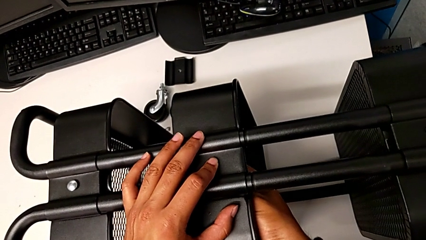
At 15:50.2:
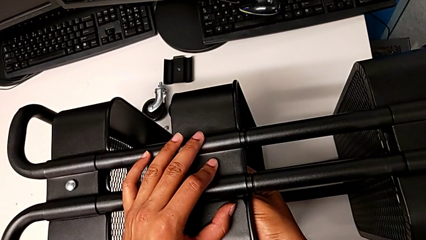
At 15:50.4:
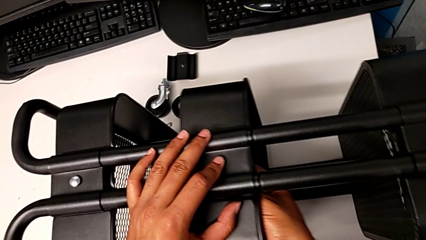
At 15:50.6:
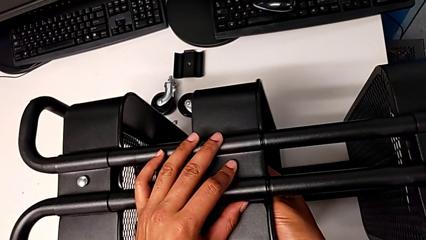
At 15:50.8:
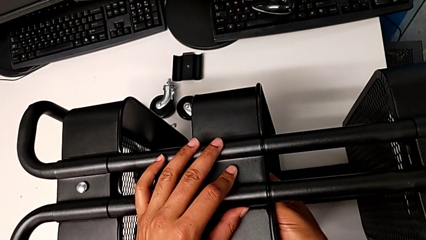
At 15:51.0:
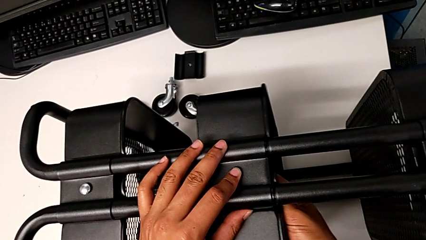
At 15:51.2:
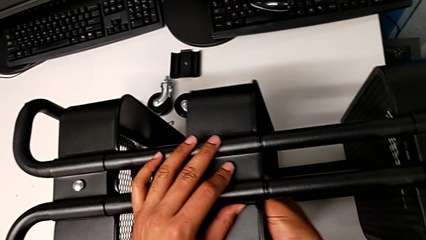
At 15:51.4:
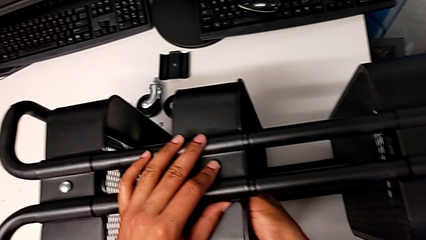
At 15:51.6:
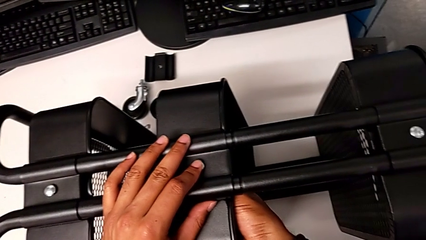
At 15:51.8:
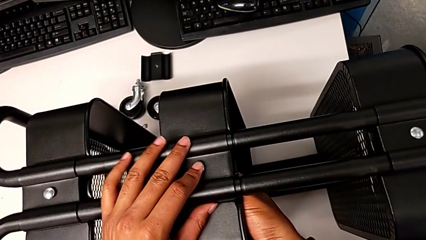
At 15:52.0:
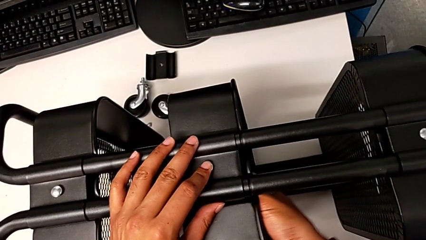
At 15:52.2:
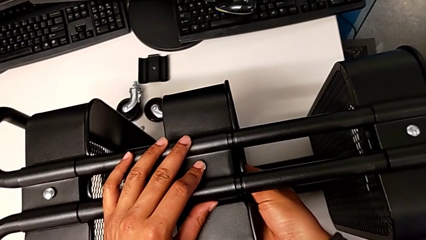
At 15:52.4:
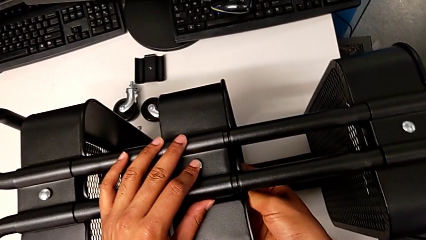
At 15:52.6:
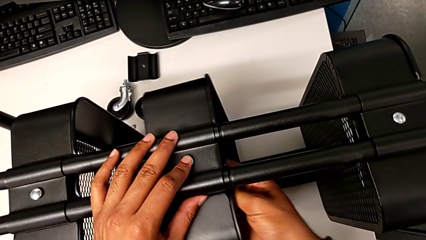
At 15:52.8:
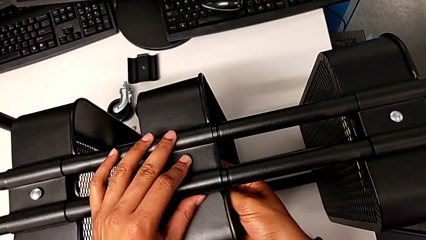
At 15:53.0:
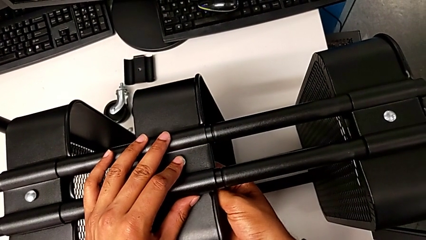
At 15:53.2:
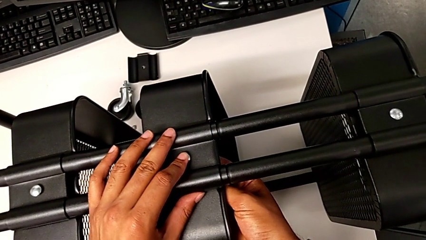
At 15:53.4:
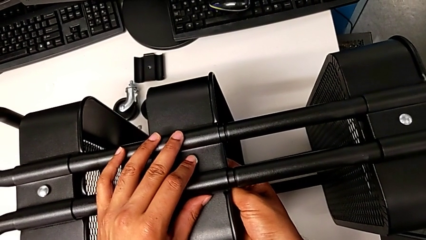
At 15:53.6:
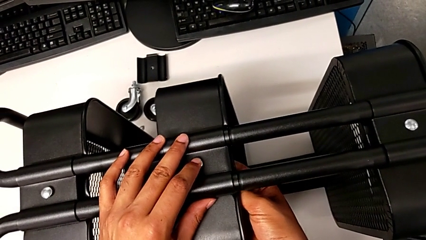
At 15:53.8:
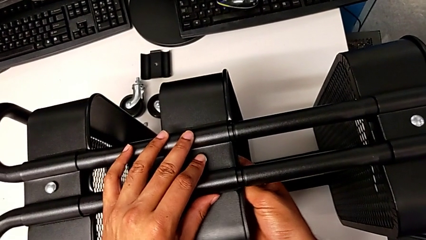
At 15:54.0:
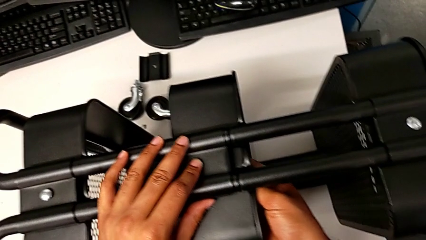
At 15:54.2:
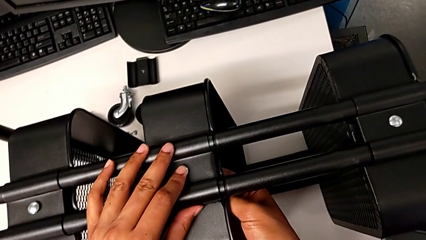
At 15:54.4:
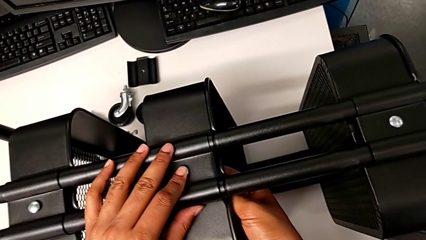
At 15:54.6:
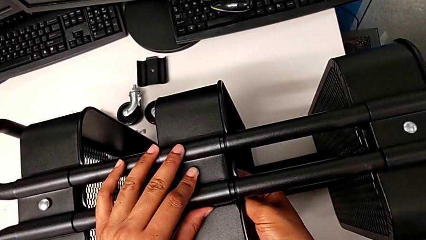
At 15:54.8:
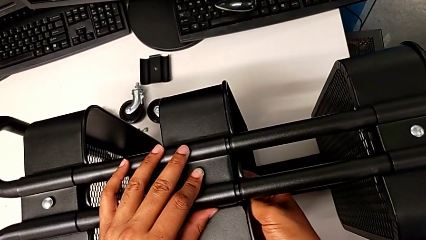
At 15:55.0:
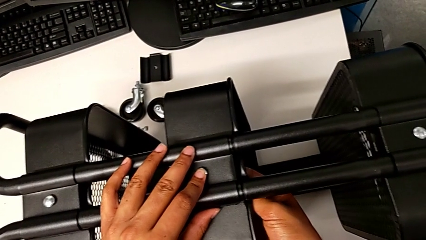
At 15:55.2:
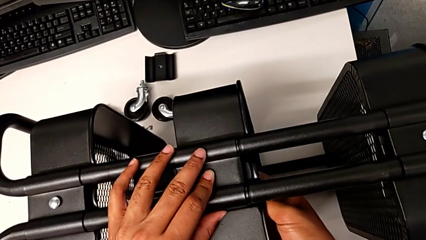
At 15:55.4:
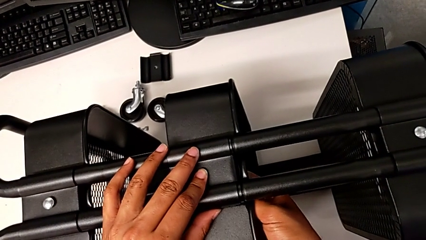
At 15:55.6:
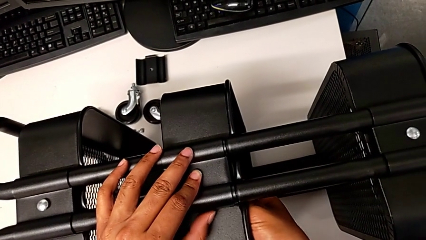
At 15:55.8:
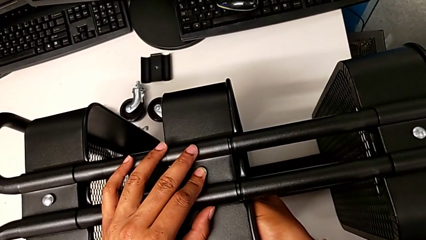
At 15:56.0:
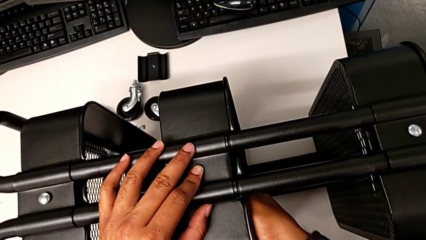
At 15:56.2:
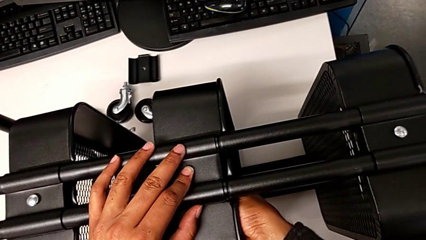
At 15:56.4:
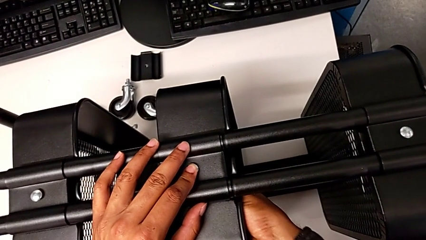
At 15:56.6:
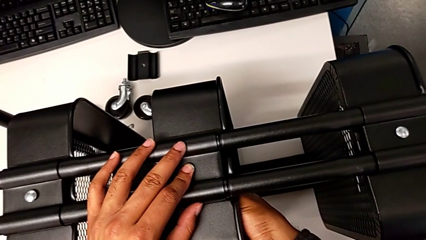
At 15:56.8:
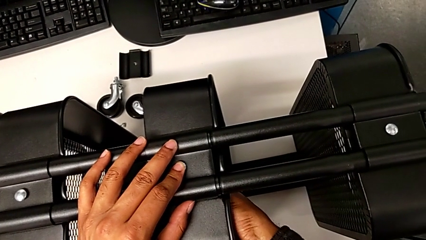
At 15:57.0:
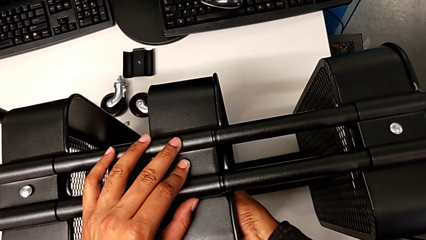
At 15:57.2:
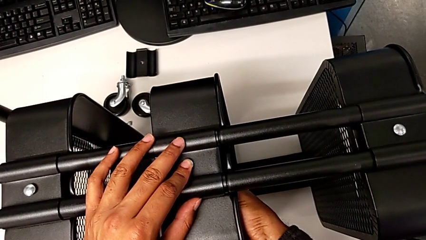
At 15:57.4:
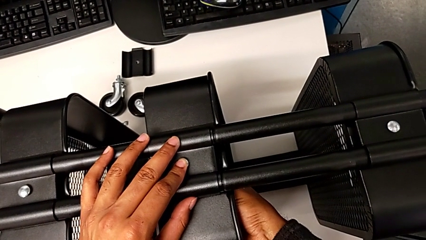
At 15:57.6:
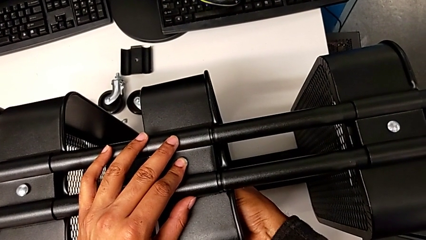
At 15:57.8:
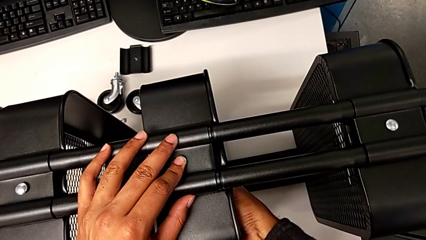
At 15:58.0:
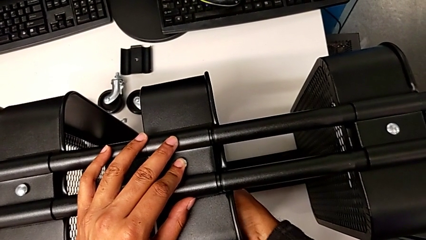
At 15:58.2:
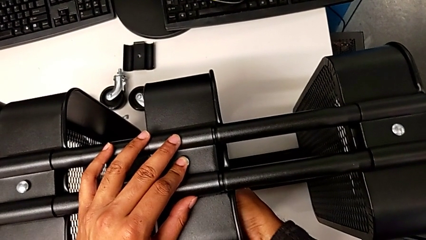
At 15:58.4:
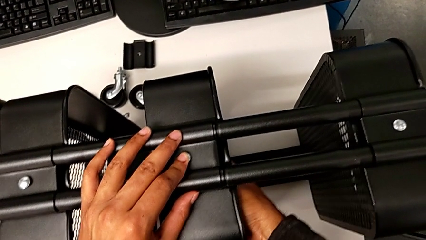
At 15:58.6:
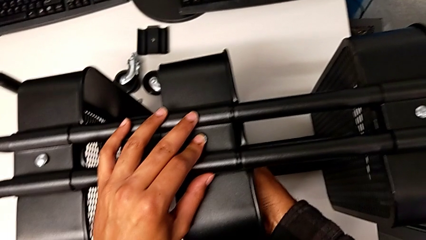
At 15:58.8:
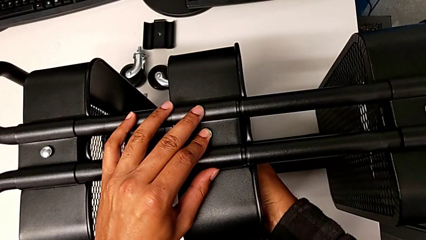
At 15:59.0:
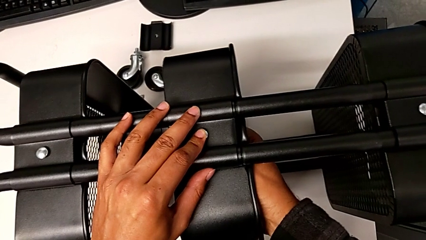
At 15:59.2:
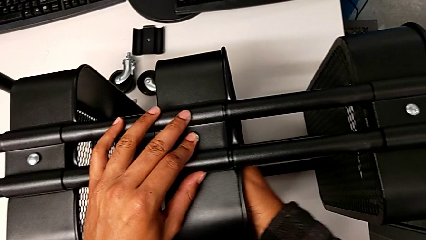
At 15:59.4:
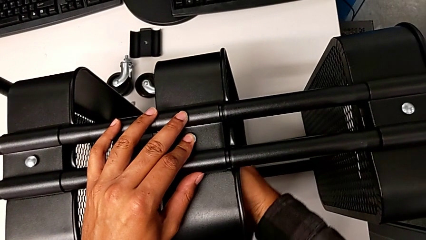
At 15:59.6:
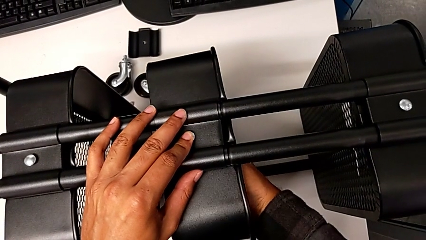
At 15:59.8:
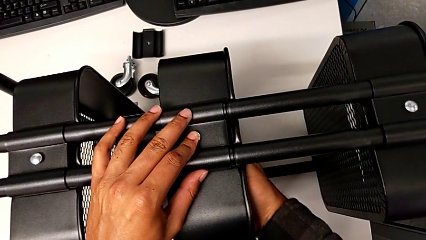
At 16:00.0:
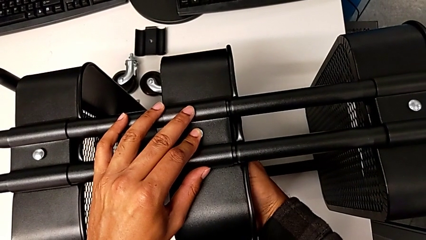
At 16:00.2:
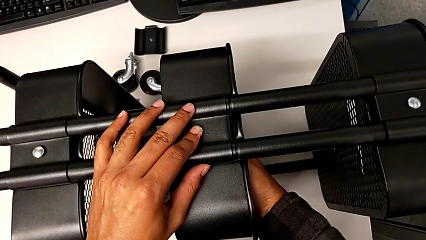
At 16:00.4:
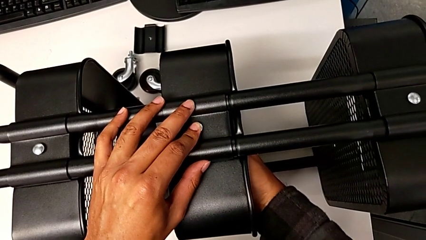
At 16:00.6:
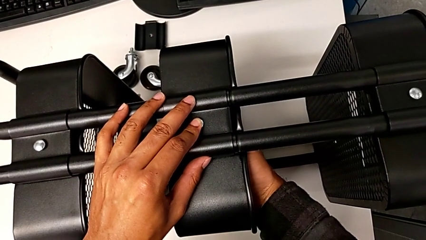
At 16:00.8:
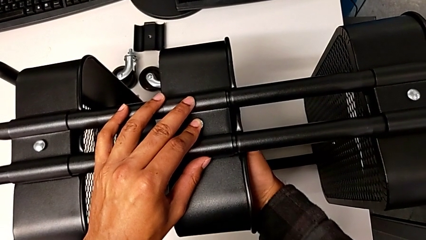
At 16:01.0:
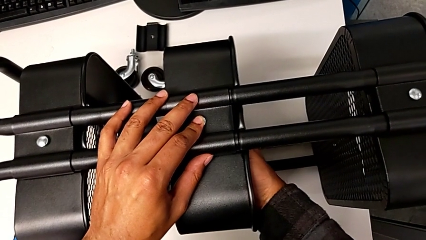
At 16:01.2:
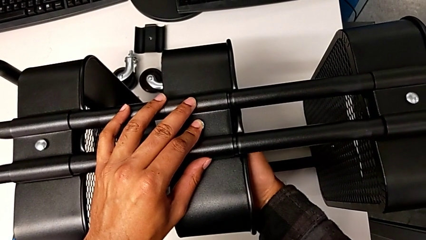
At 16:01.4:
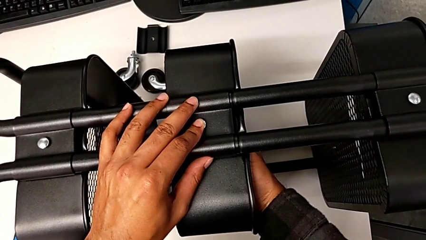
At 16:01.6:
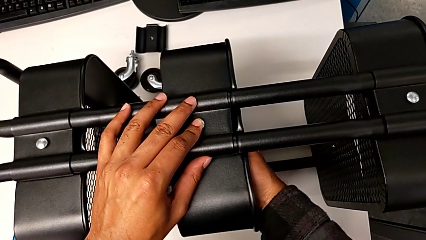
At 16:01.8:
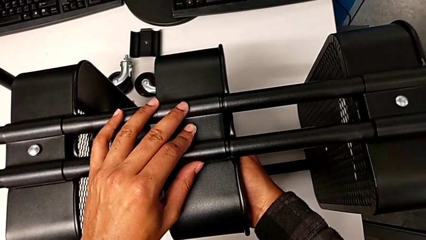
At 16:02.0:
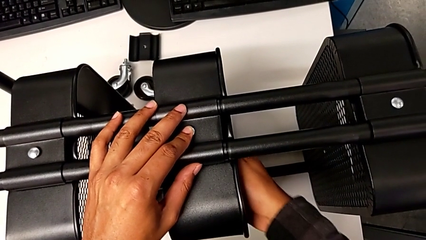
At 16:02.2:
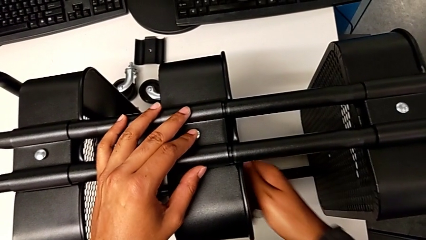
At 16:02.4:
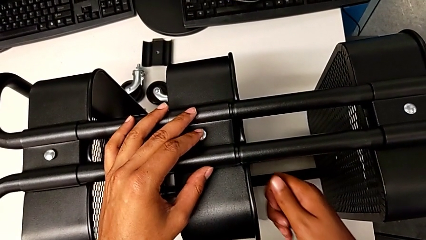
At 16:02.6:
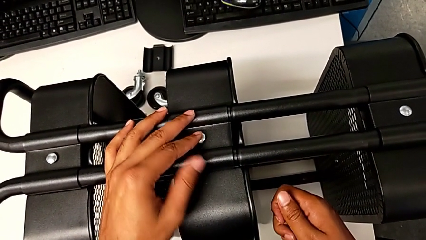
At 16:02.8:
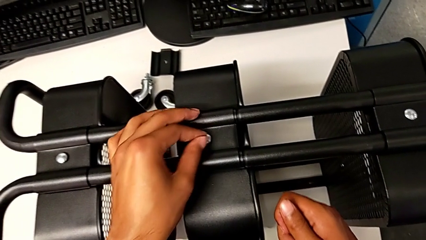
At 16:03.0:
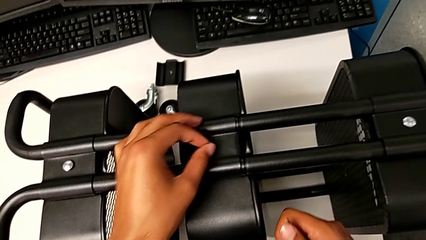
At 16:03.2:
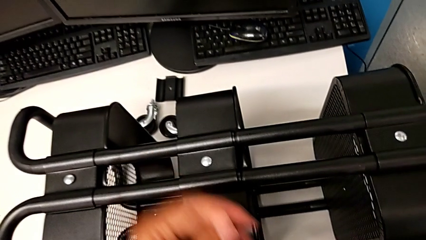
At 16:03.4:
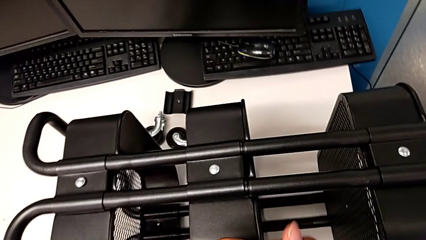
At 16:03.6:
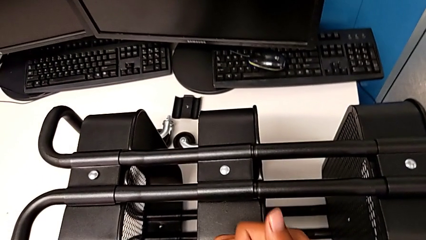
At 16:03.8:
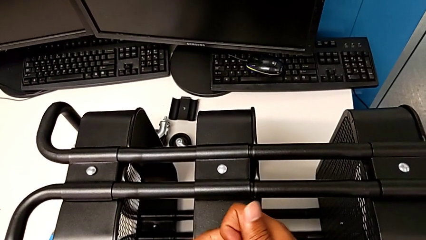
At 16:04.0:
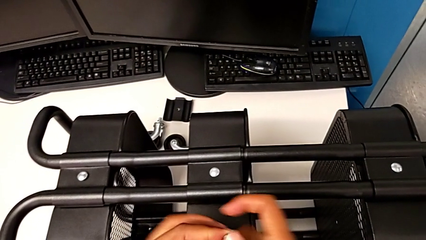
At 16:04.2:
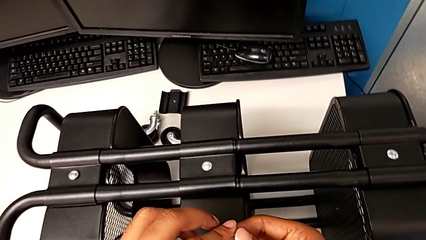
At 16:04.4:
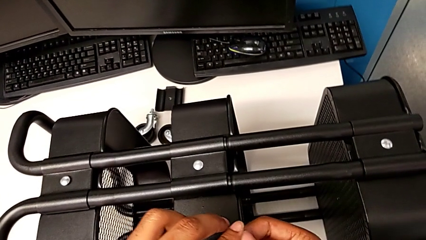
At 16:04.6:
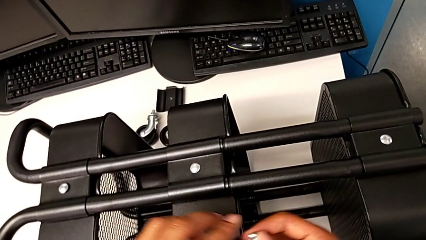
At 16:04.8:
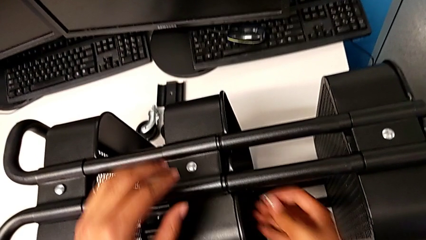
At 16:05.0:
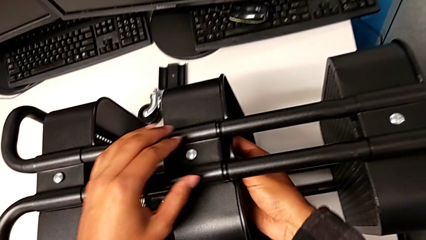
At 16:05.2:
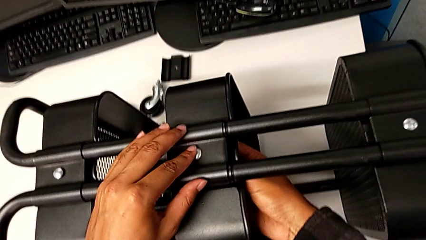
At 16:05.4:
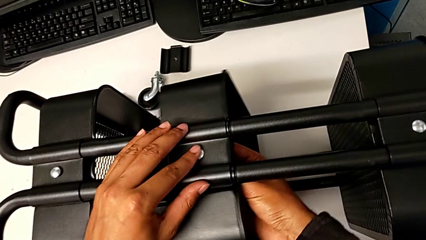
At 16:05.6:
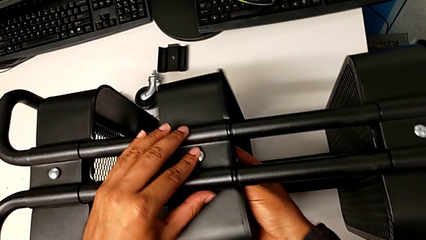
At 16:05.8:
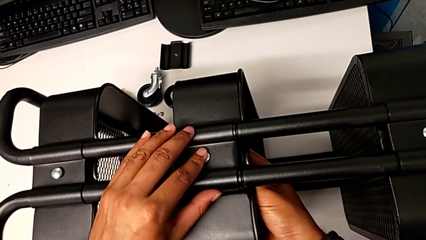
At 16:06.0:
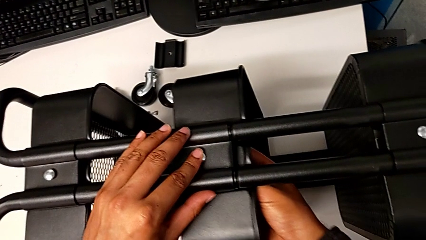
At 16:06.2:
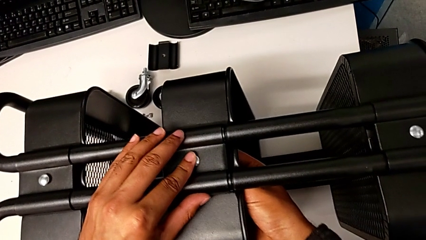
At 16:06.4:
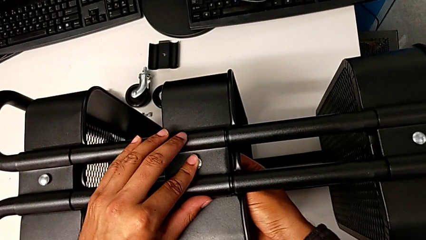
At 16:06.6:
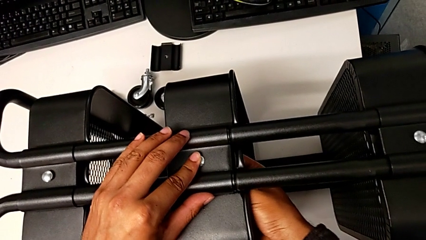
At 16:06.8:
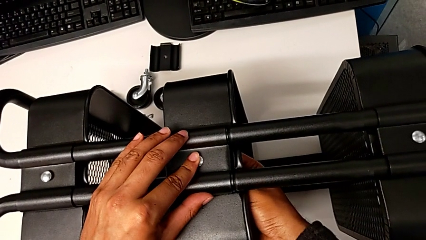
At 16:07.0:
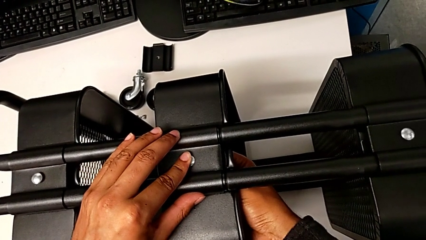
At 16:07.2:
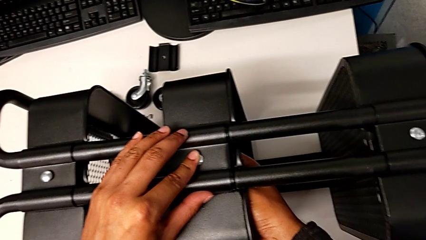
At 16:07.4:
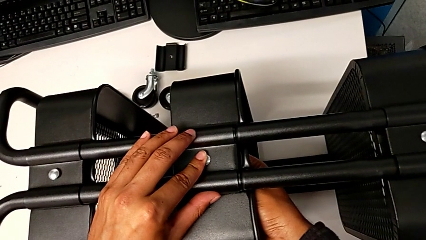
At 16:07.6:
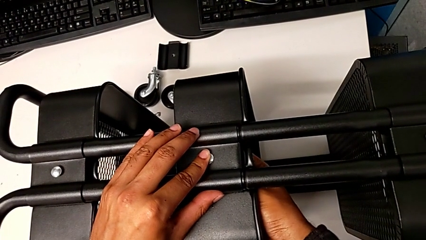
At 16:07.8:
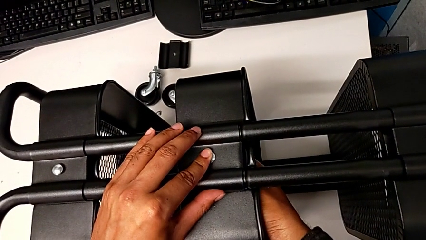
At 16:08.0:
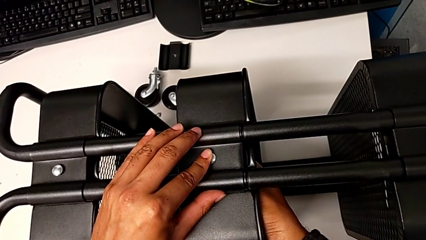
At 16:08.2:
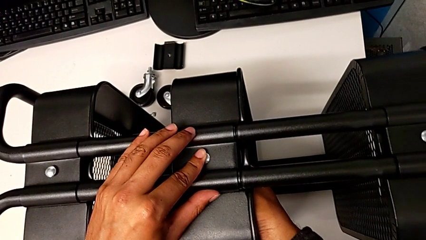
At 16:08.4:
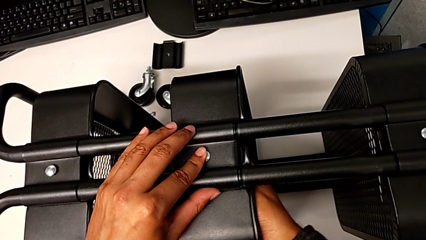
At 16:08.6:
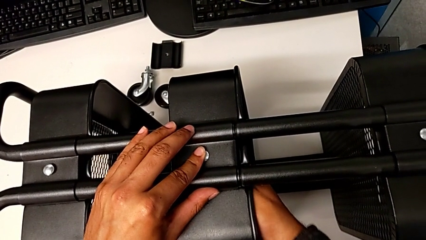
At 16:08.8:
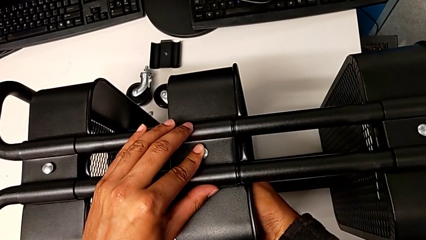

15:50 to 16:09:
The camera wearer is assembling the second tray. They keep screwing the fifth bracket.
